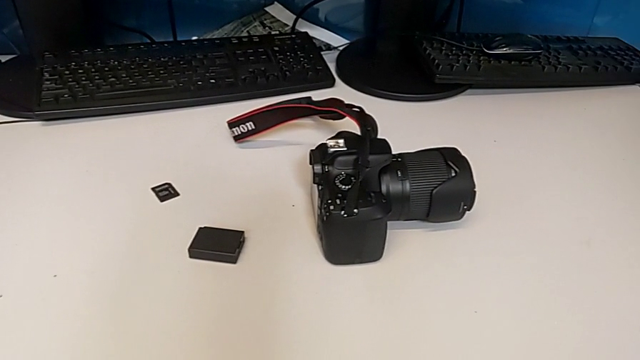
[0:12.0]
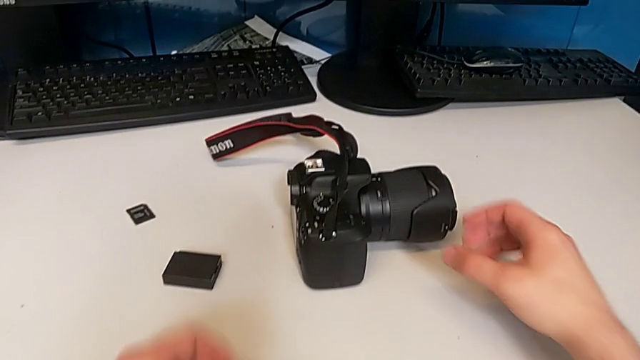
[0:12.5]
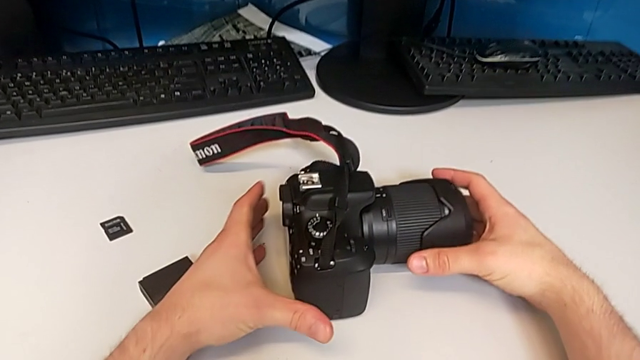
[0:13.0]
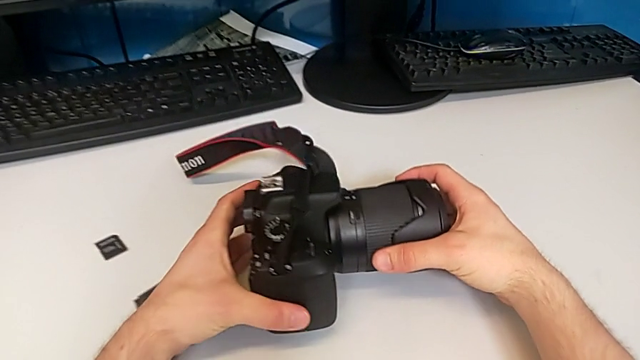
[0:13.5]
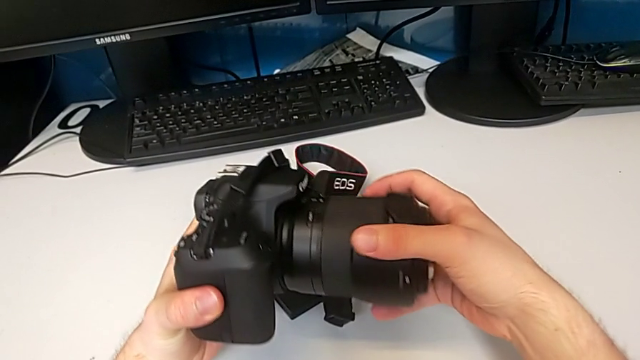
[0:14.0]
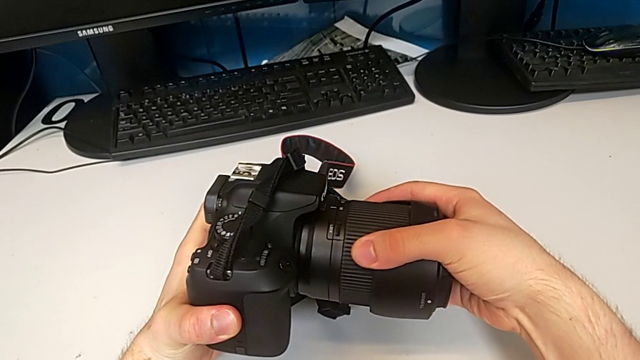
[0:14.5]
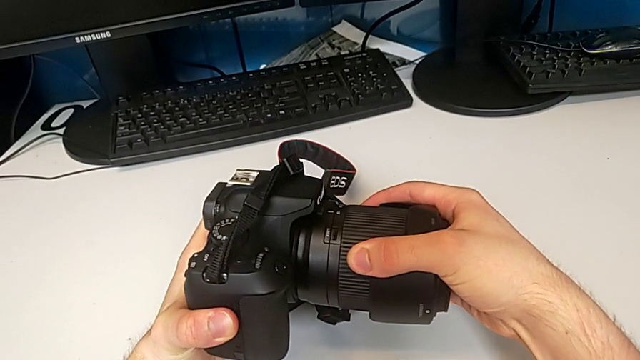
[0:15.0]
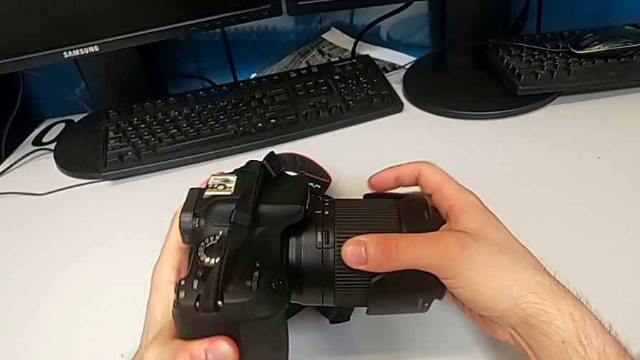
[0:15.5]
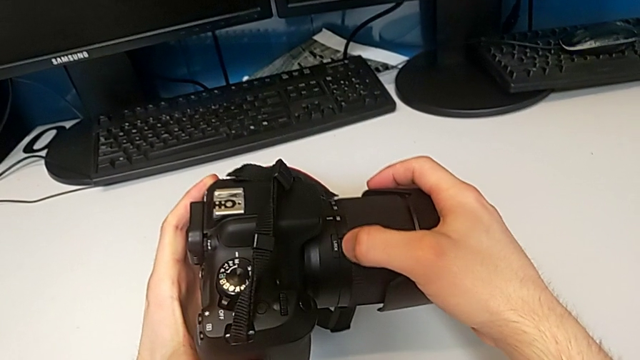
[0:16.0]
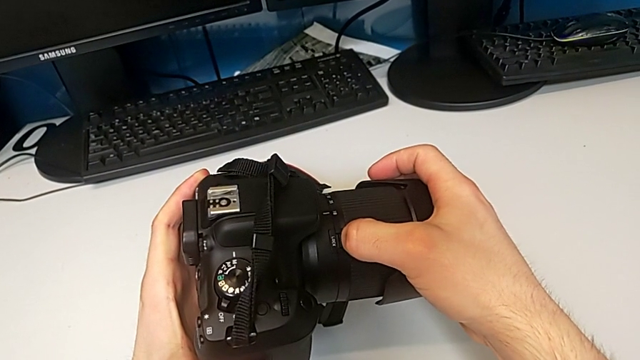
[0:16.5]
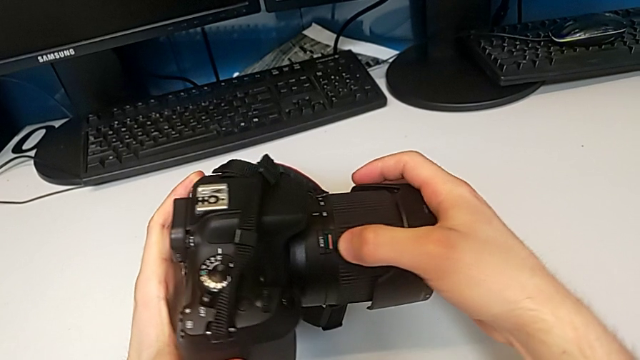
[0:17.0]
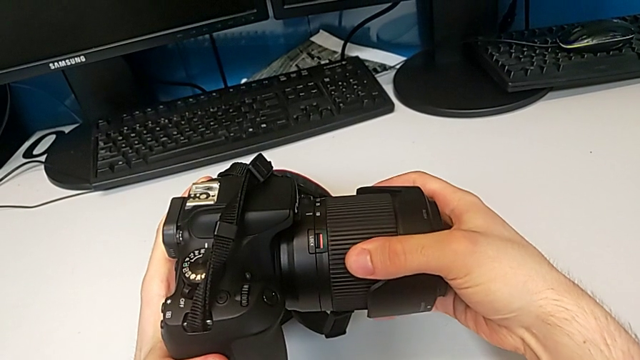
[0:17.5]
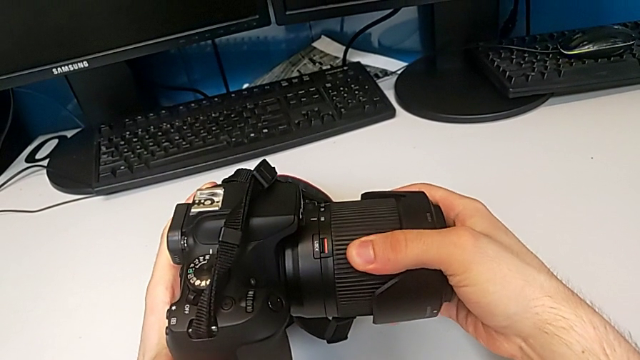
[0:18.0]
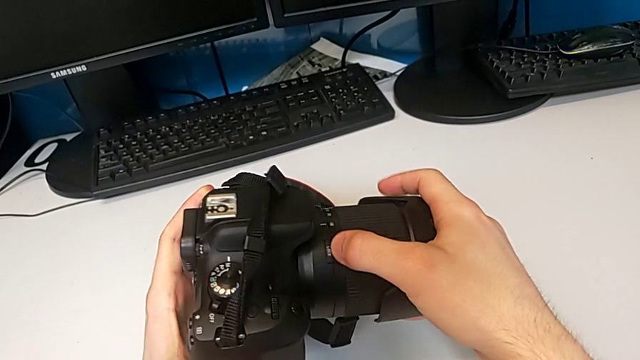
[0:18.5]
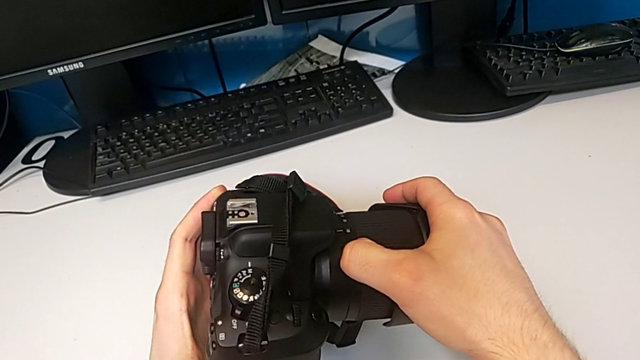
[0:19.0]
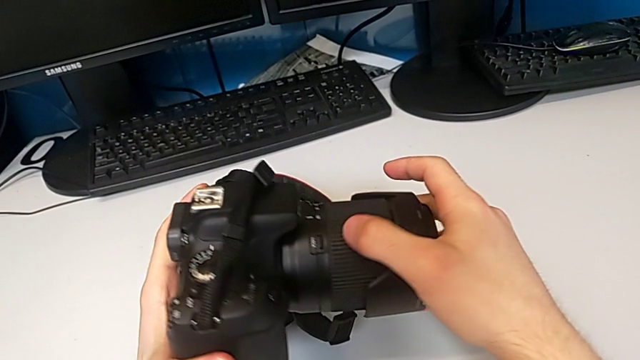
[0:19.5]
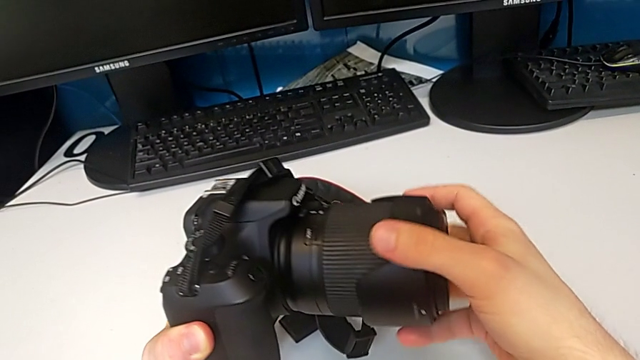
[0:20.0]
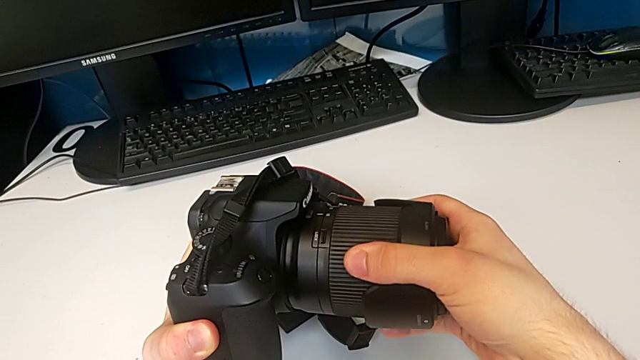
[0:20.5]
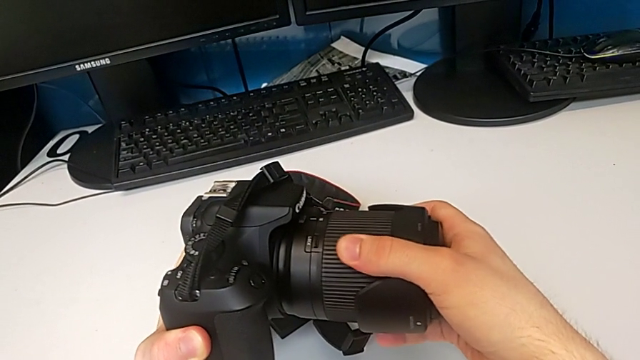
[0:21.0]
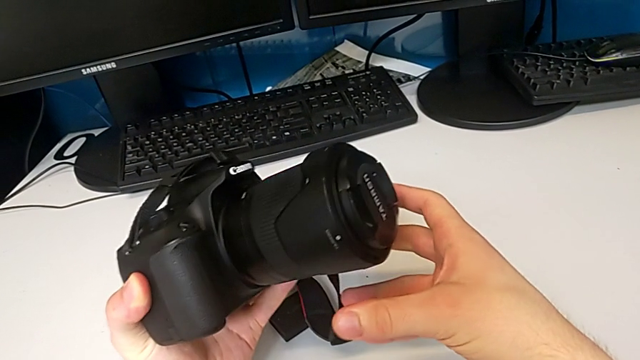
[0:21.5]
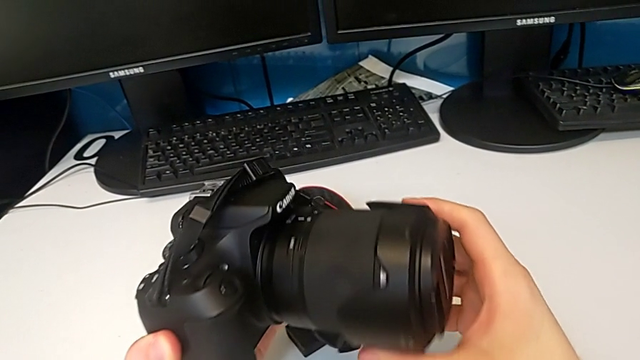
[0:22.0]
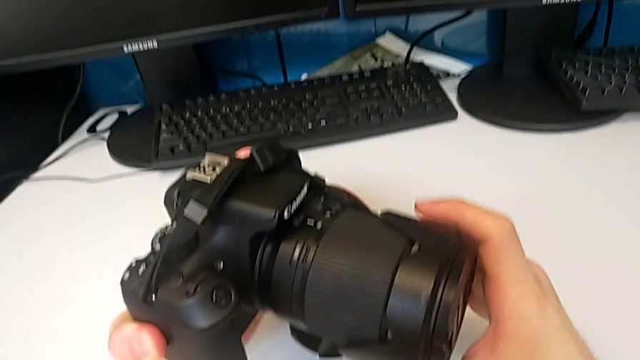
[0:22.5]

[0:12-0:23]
The camera wearer is disassembling the lens. They grab the DSLR, rotate the lens, wrongly pull the button, pulling the wrong button, and pull the lens.

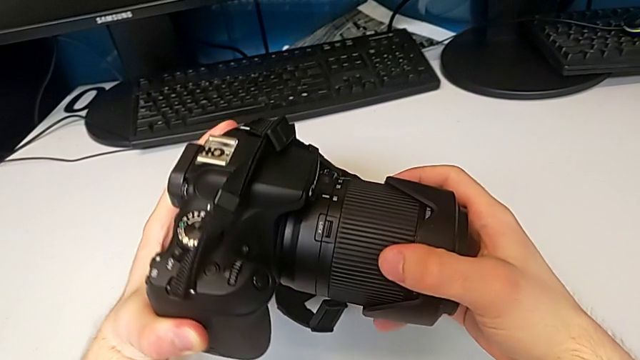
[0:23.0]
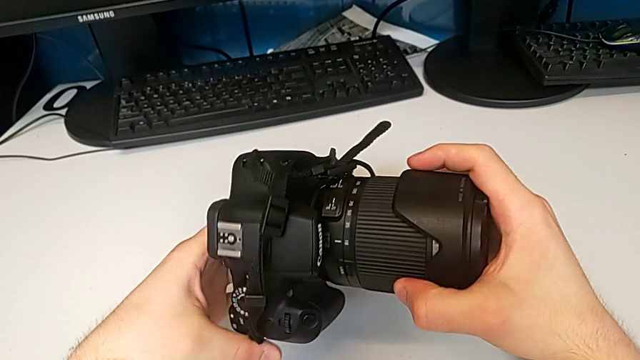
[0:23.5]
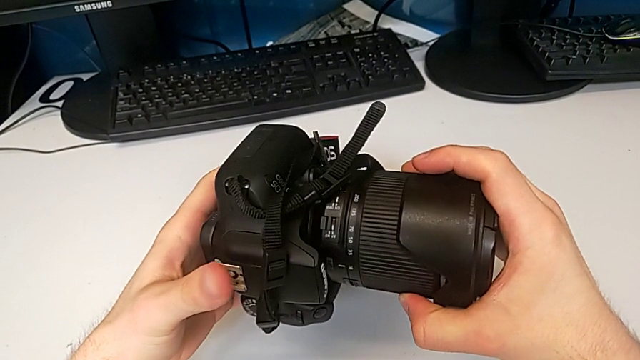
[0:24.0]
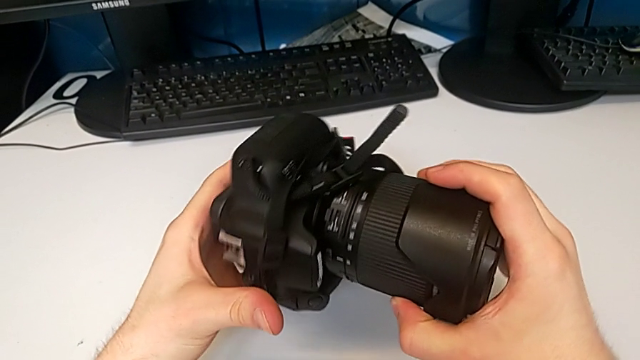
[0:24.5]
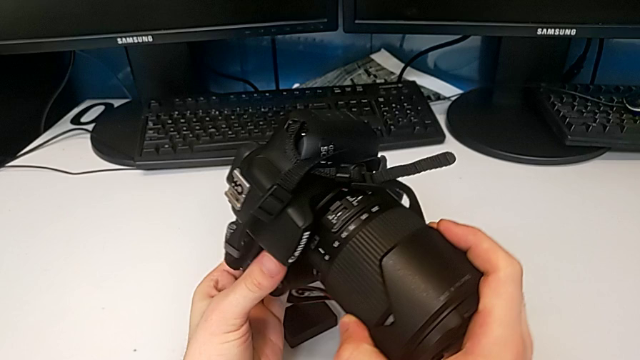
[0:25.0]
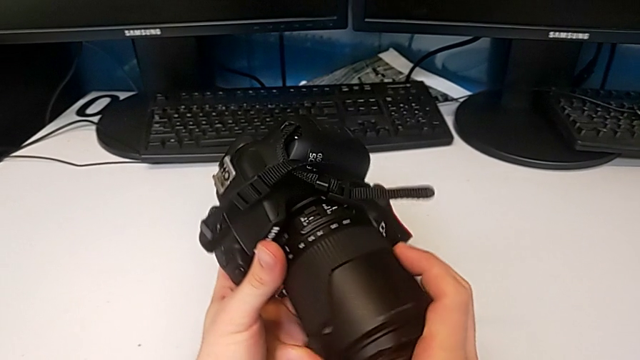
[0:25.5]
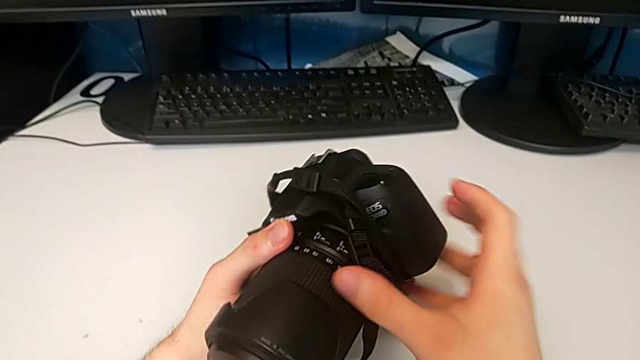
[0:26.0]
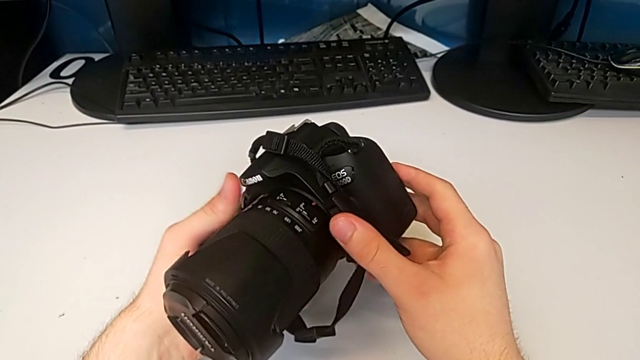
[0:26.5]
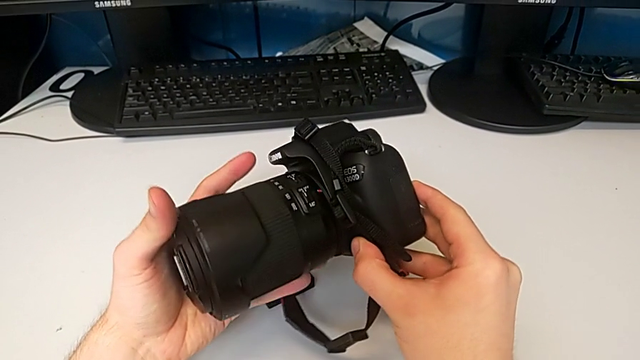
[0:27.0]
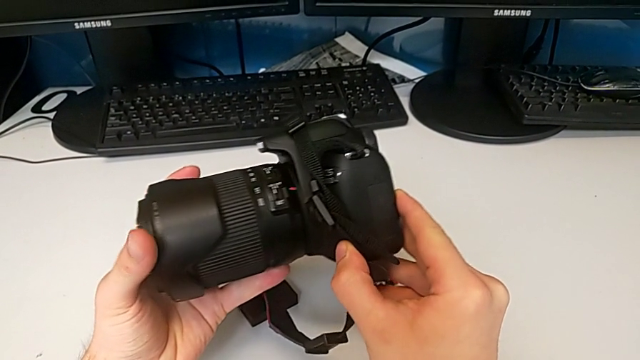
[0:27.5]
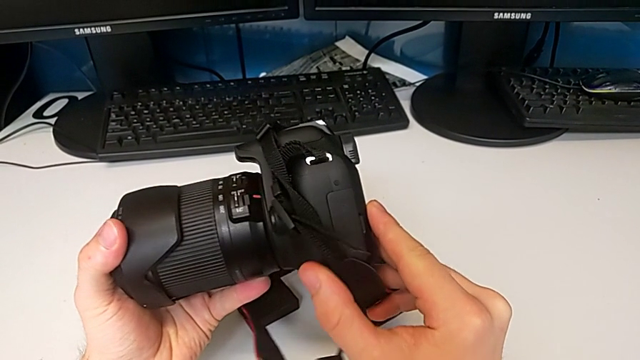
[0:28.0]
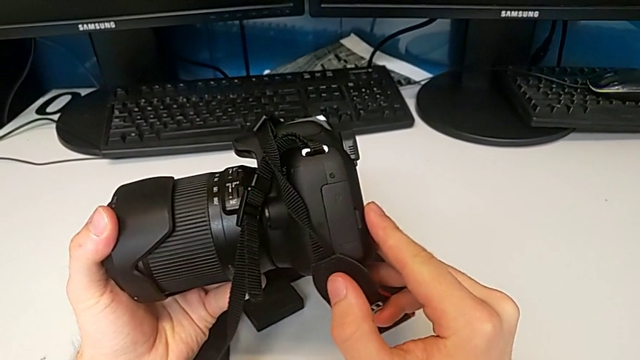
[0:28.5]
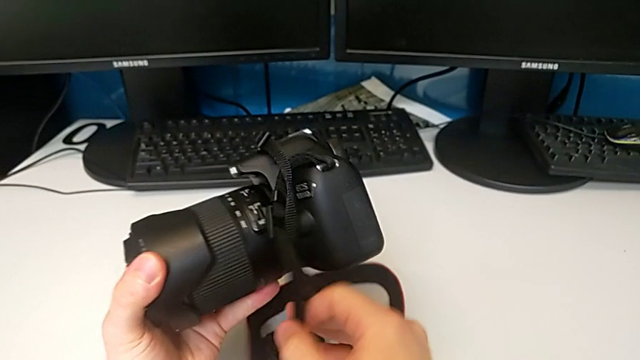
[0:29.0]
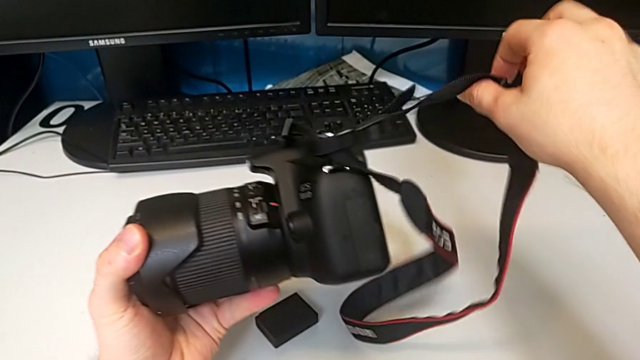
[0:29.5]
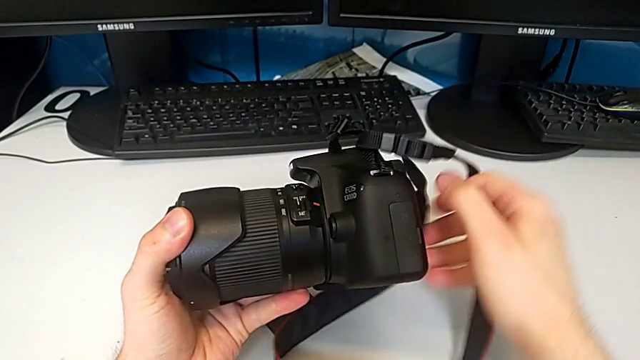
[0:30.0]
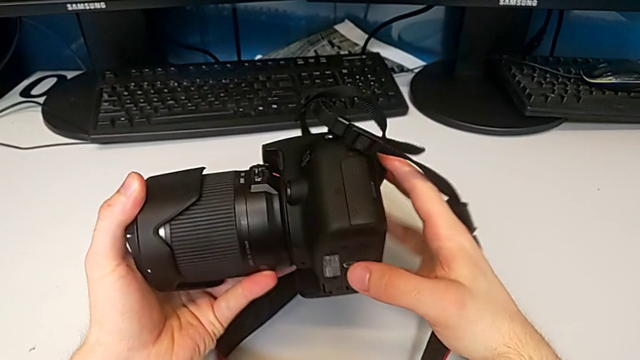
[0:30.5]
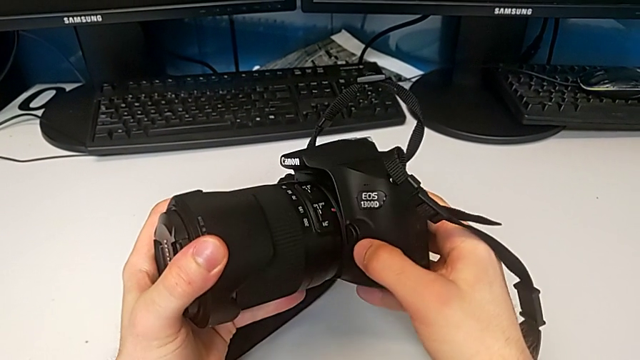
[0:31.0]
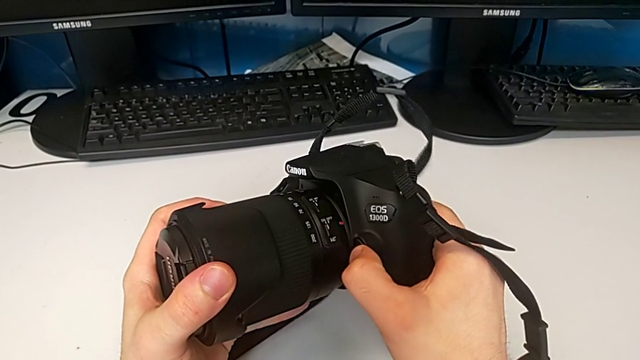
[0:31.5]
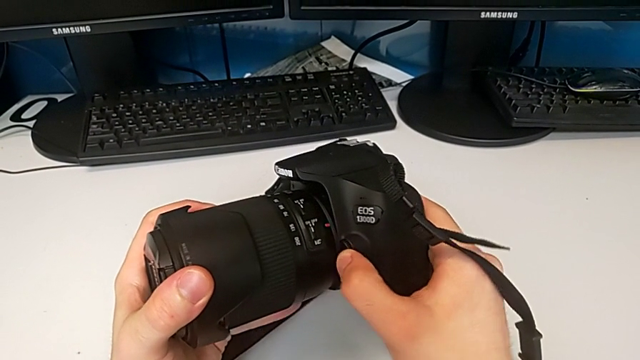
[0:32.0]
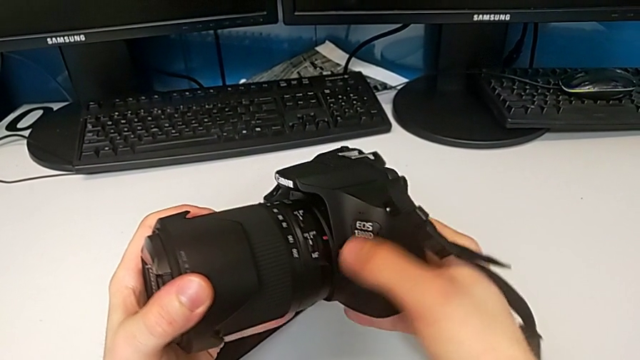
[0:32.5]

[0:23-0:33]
The camera wearer is disassembling the lens. They rotate the DSLR, hold it and push the release button.
